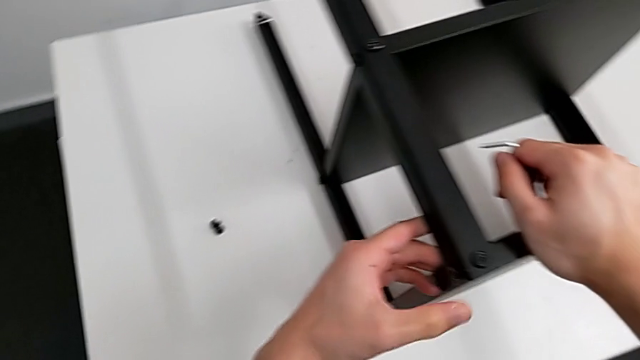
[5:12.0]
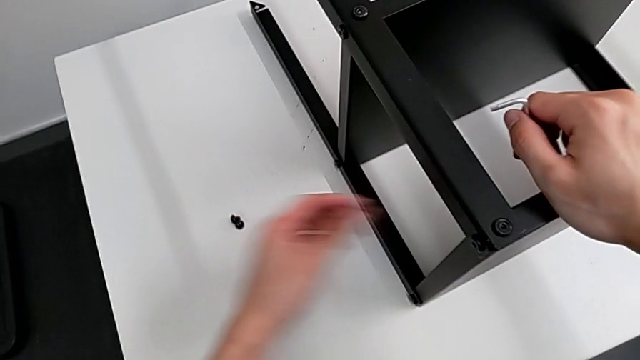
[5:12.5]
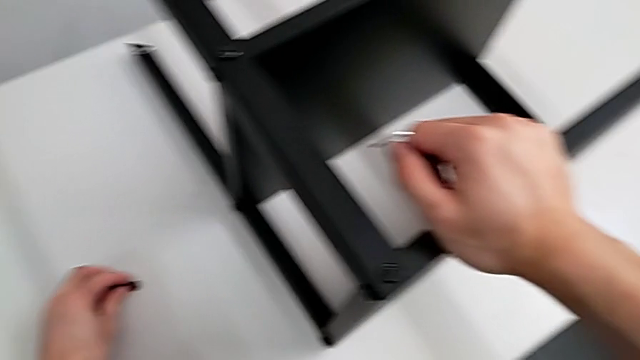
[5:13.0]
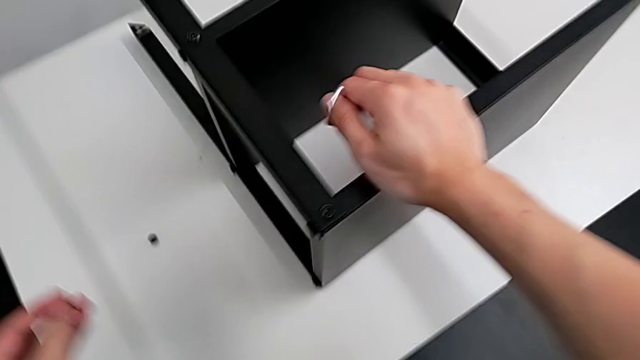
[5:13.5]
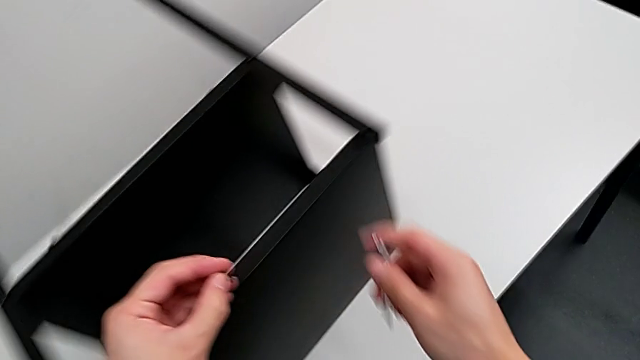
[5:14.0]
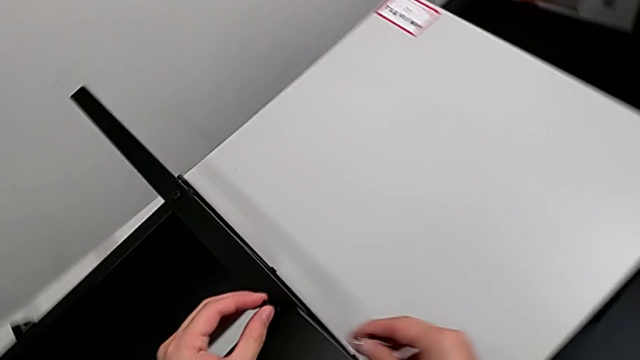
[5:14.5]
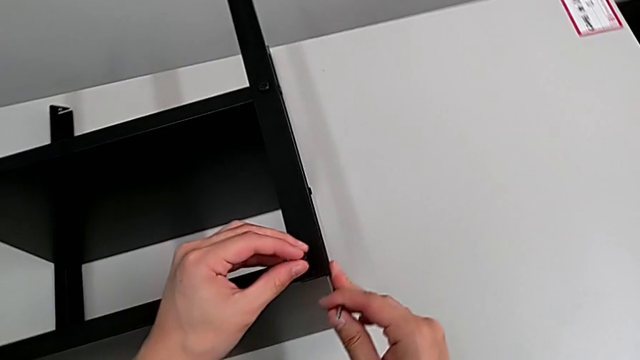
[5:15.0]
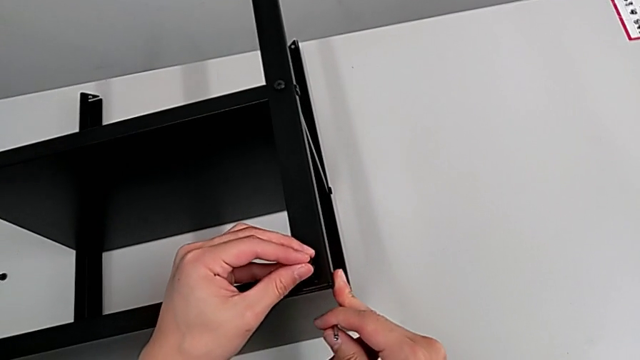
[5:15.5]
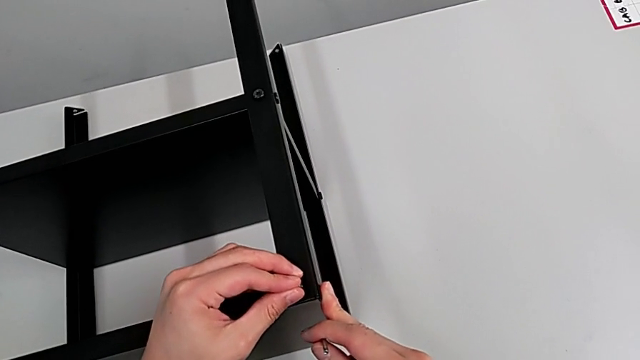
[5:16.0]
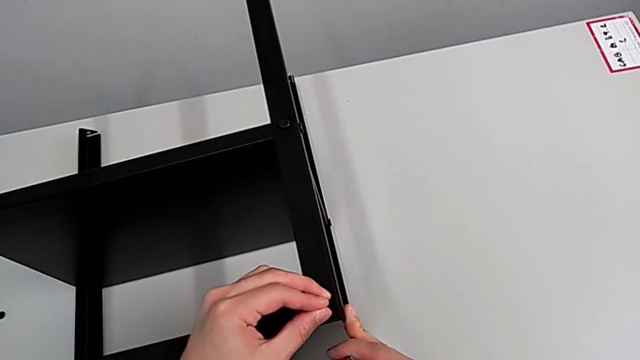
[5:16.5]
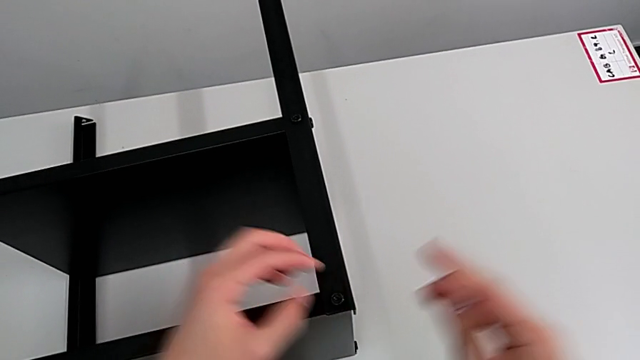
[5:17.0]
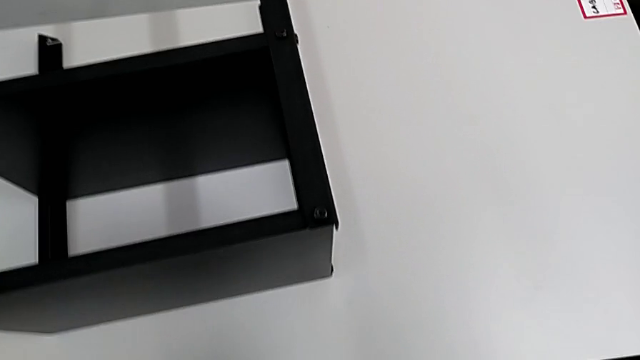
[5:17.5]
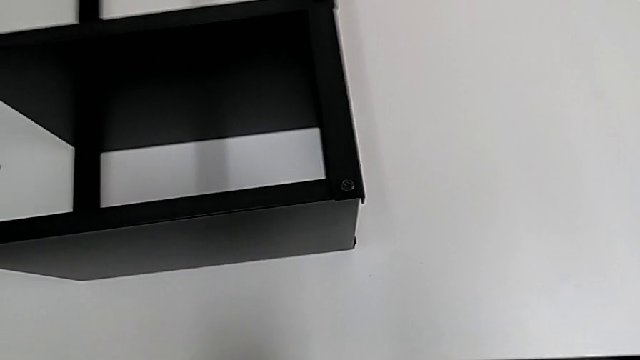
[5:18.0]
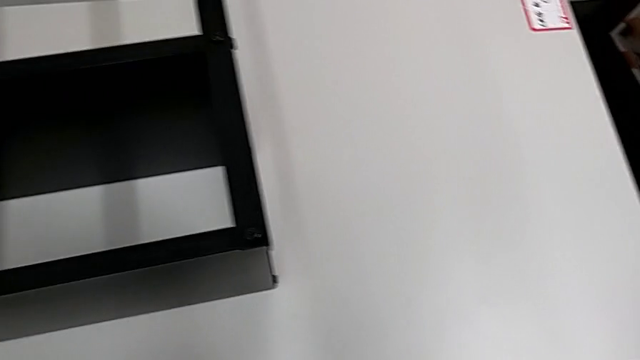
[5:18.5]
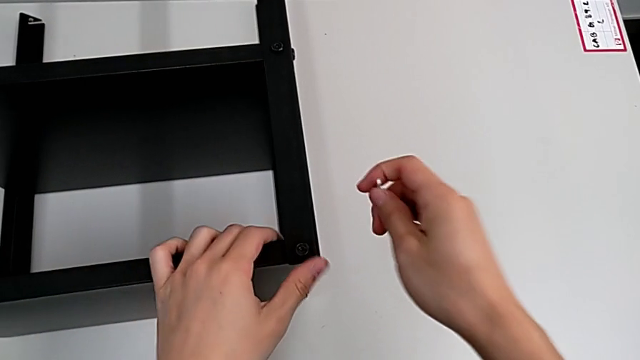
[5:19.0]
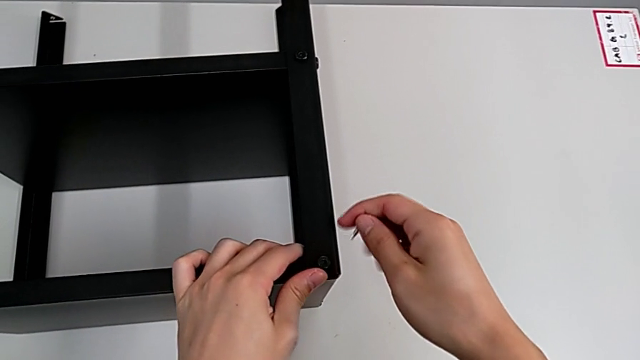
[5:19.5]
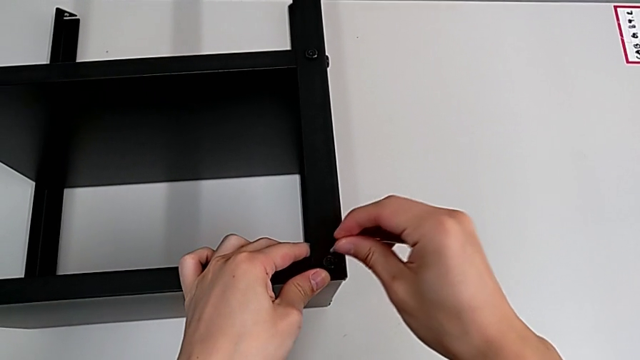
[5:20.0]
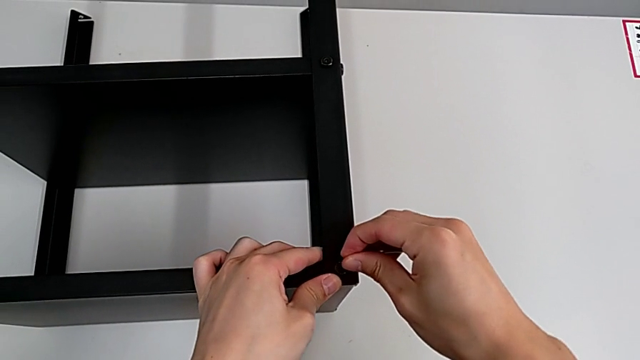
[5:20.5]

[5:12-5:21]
The camera wearer is screwing the fourth leg of the table. They approach the hex socket head, grab it, approach the top tray, insert the hex socket head, grab the nightstand and insert the Allen wrench.

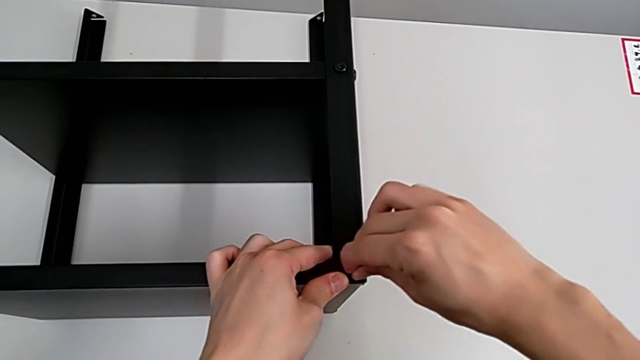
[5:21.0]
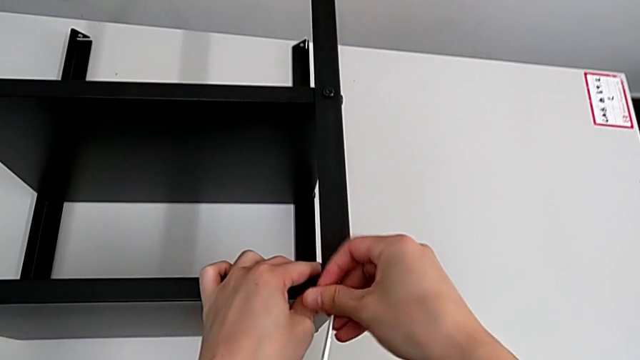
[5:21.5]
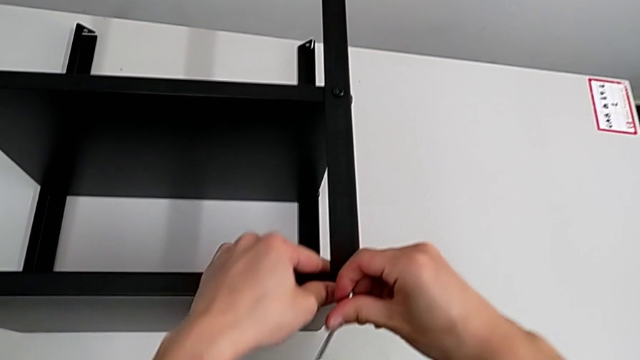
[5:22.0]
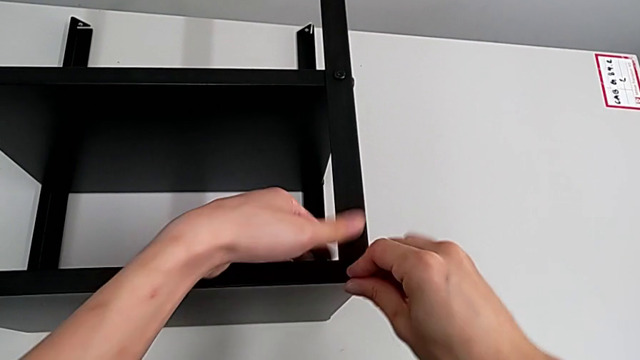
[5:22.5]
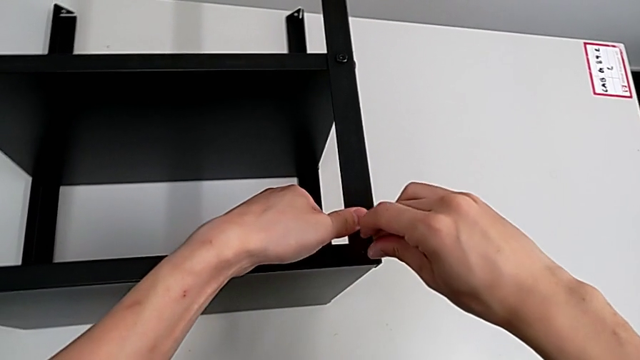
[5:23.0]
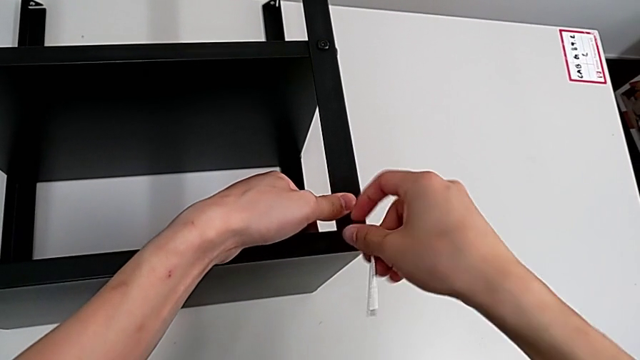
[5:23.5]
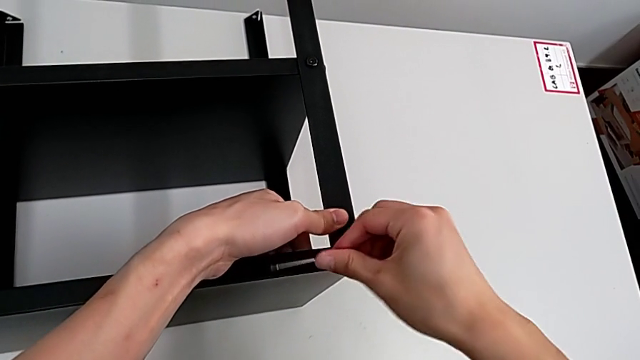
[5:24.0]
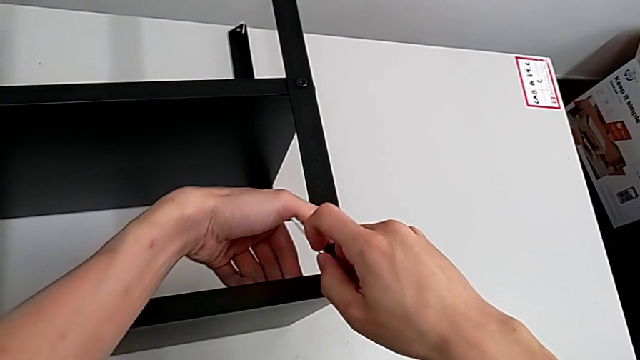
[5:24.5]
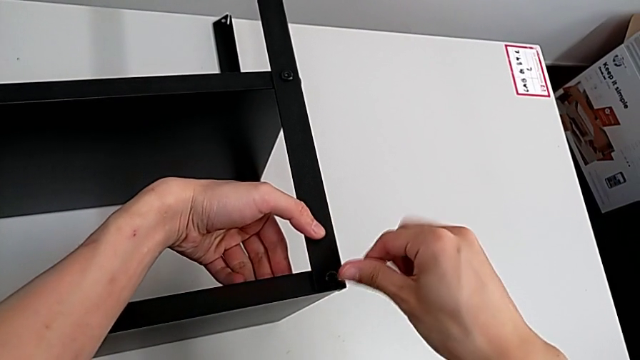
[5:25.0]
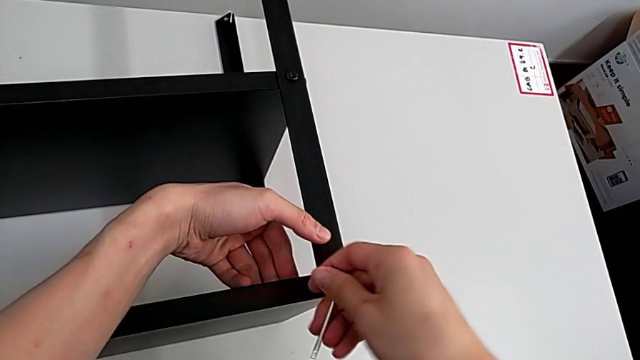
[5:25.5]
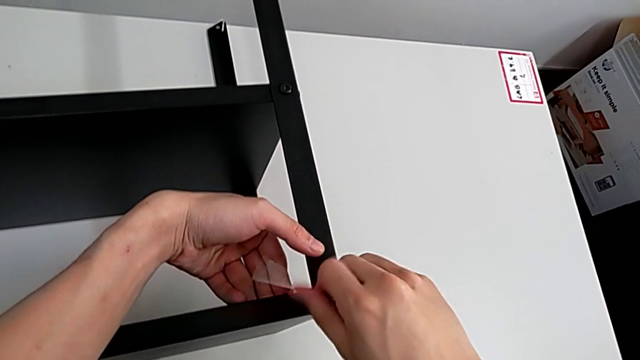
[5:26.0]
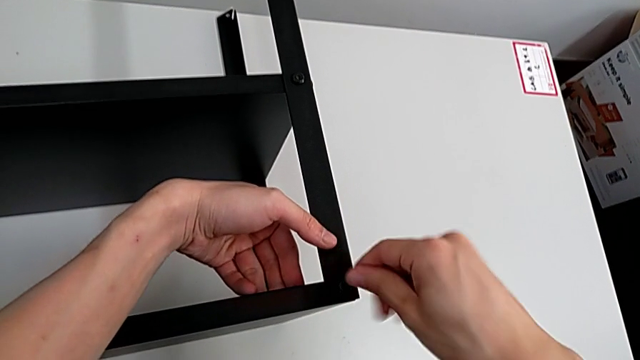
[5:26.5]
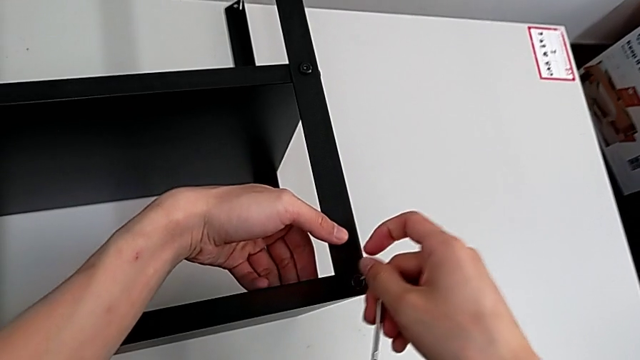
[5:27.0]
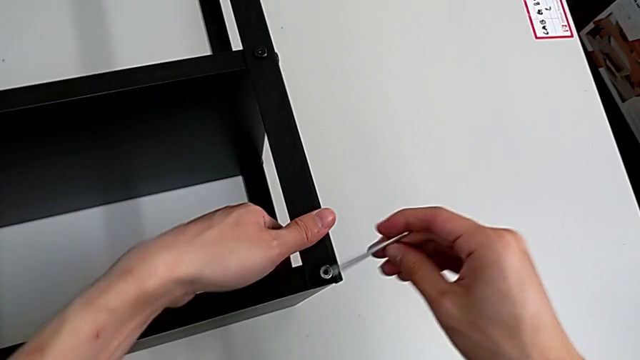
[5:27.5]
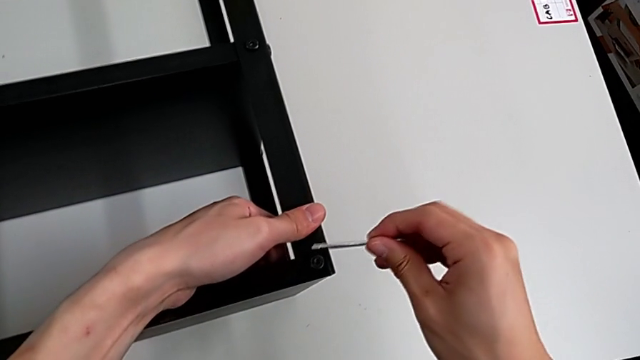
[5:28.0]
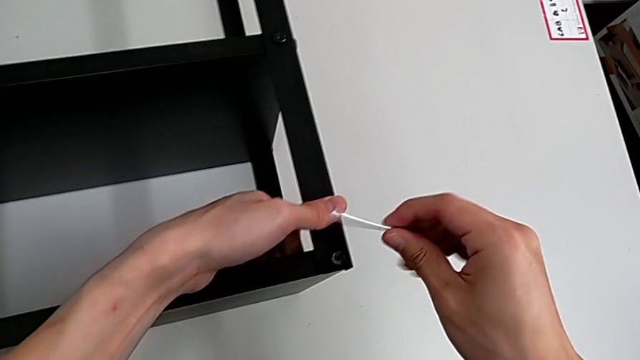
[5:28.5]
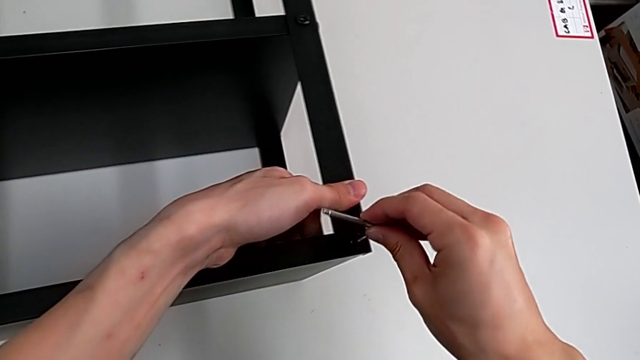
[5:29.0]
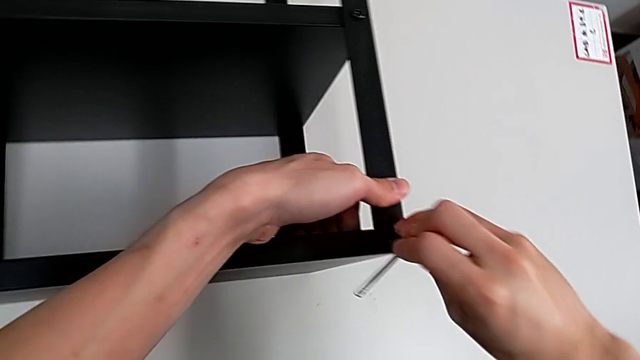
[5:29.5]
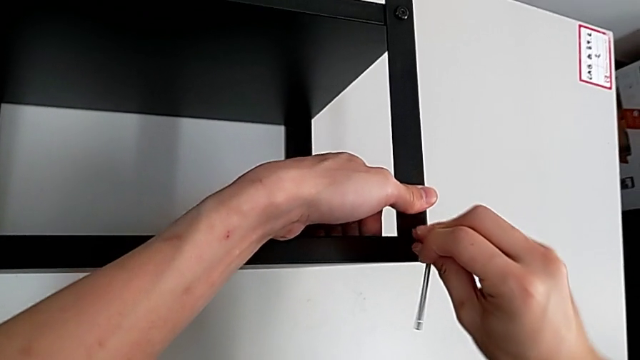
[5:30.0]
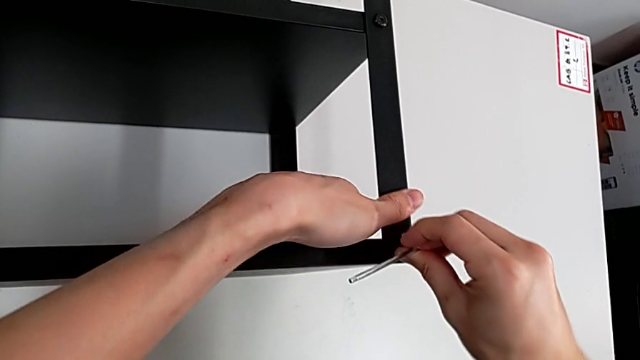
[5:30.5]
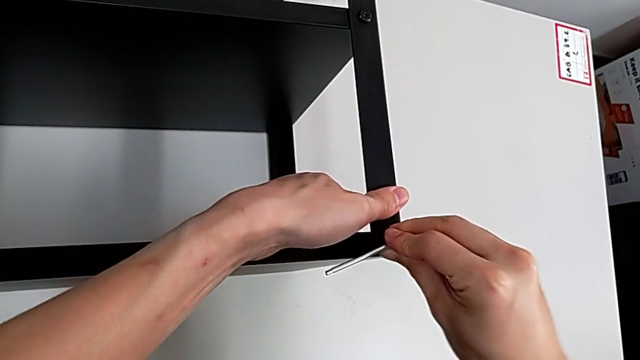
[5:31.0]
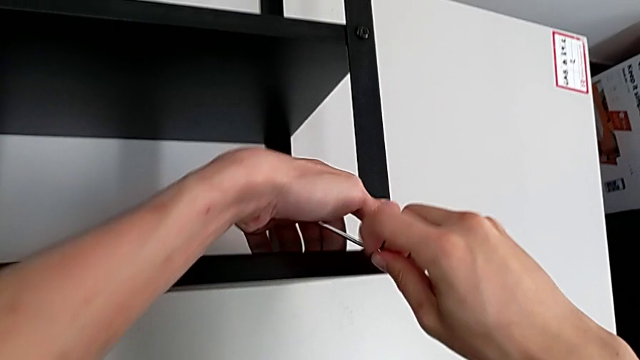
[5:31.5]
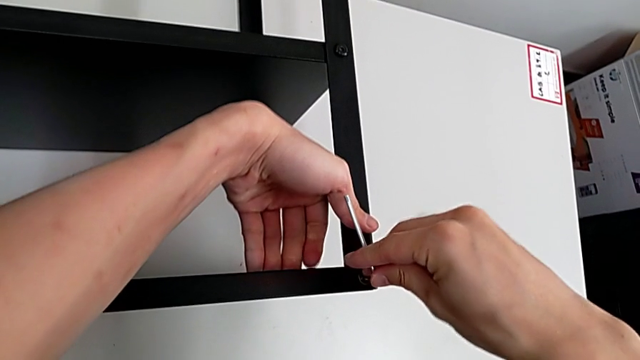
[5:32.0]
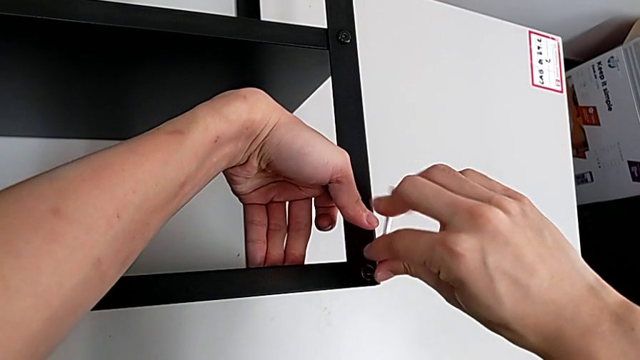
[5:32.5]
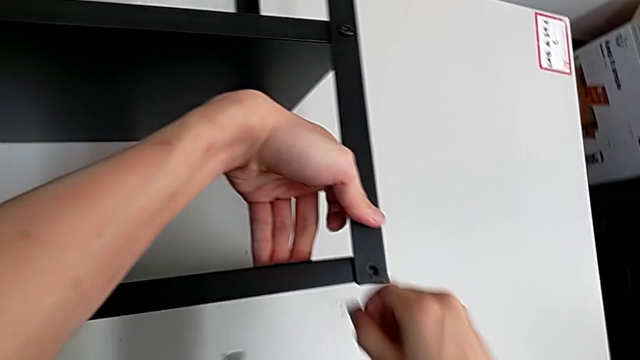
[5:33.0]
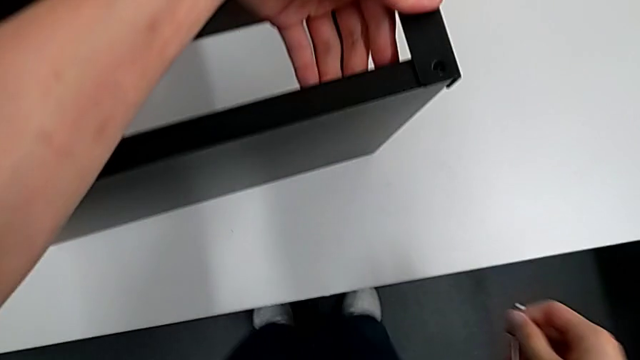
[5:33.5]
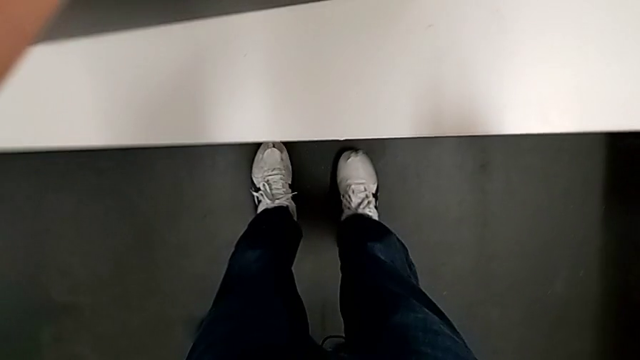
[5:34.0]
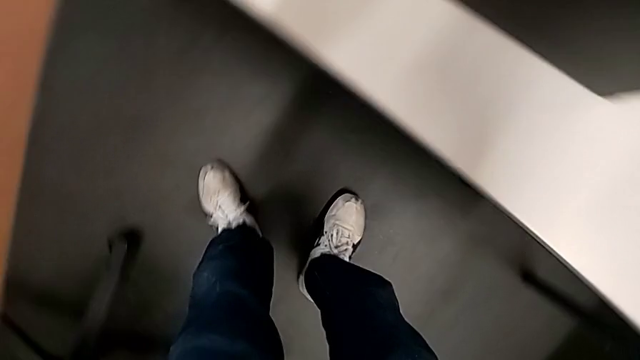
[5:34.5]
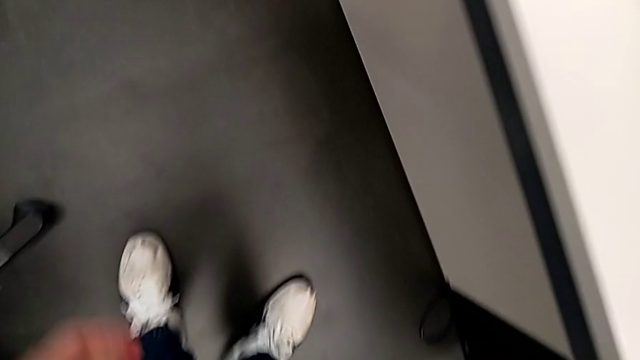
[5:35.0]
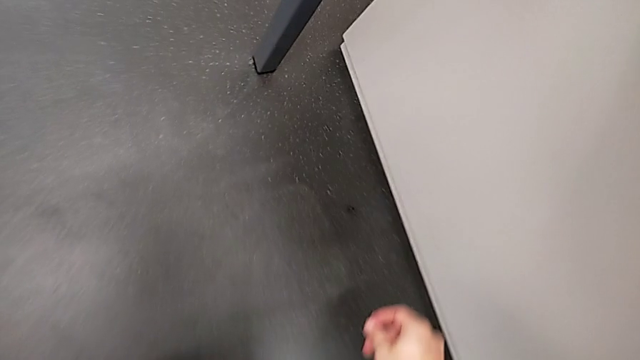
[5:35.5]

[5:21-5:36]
The camera wearer is screwing the fourth leg of the table. They screw the hex socket head, withdraw the Allen wrench, rotate it, insert it, screw the hex socket head, wrongly drop it and approach it.
